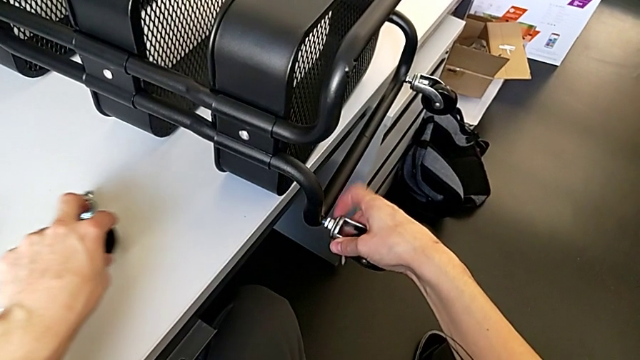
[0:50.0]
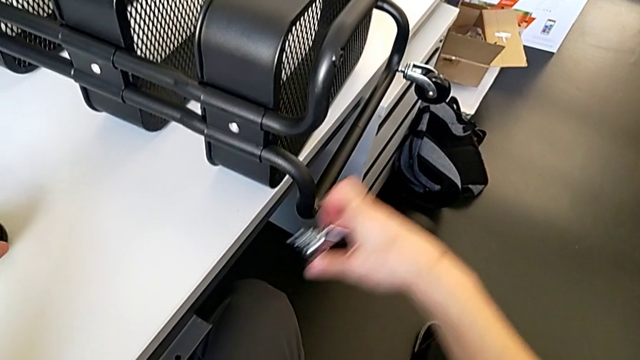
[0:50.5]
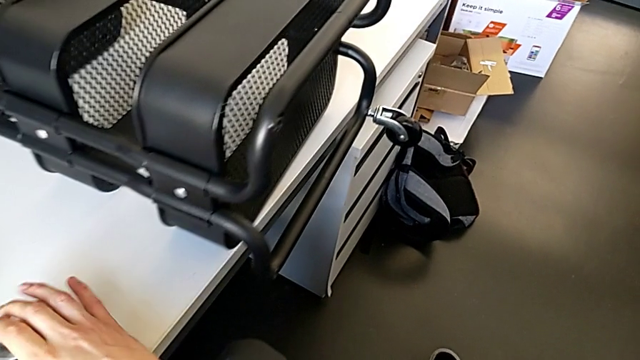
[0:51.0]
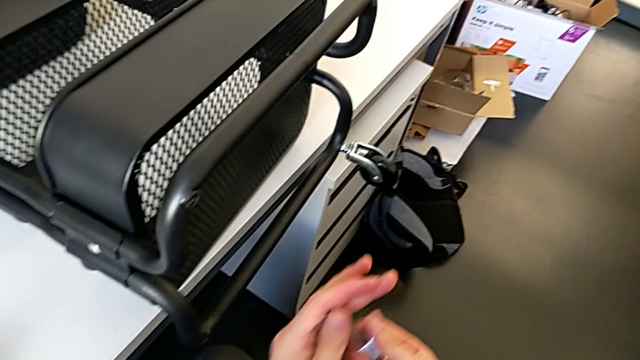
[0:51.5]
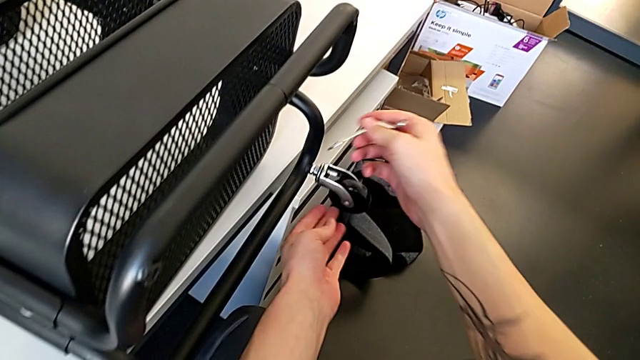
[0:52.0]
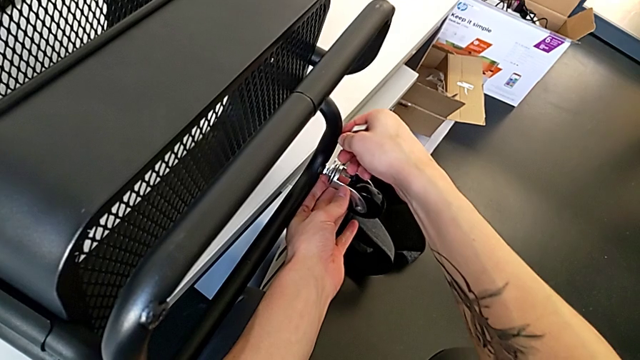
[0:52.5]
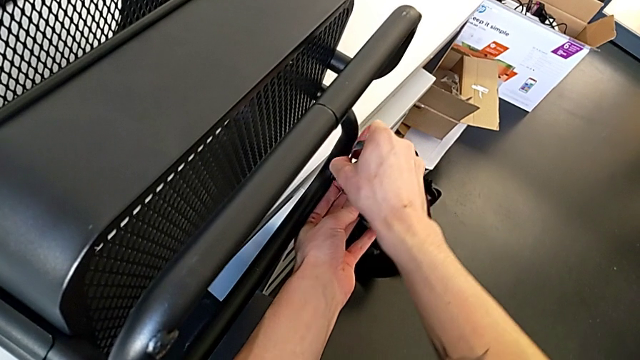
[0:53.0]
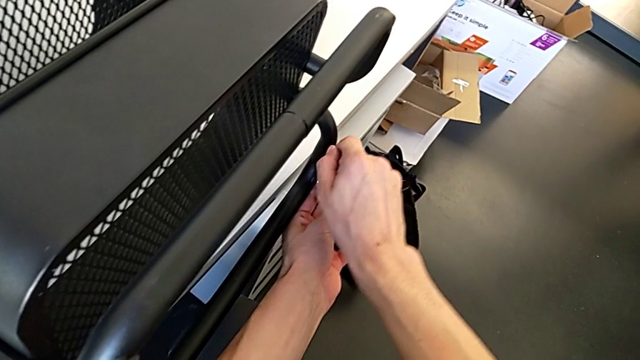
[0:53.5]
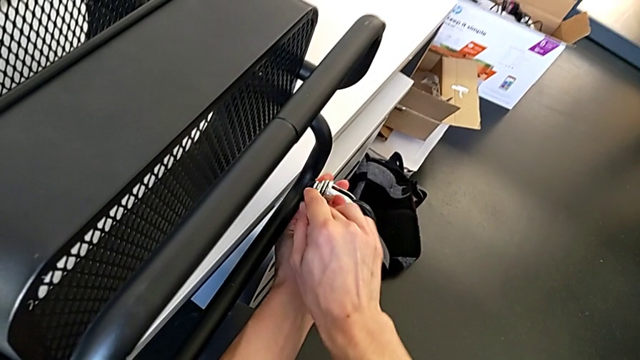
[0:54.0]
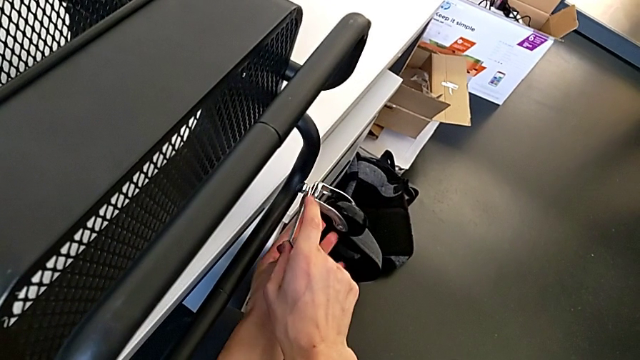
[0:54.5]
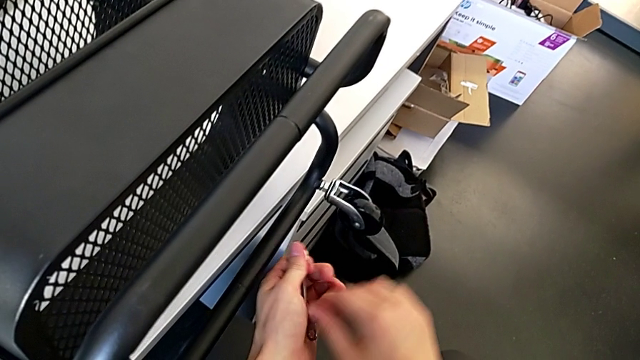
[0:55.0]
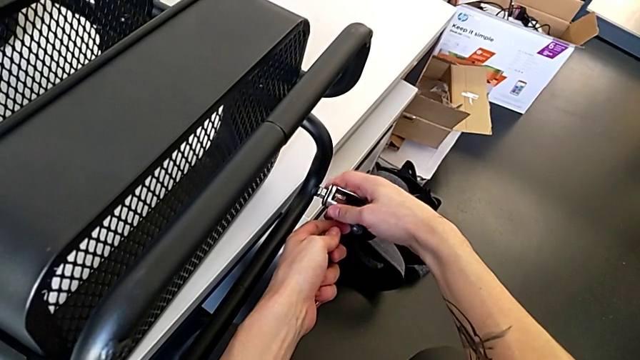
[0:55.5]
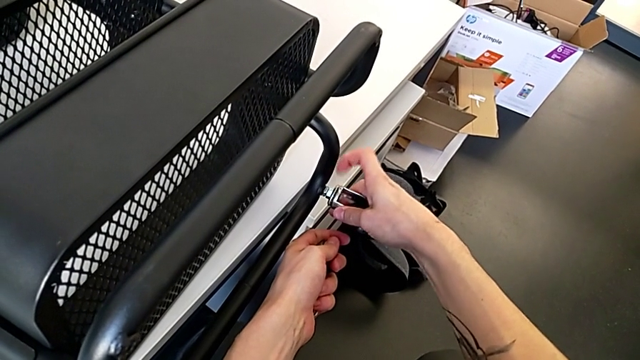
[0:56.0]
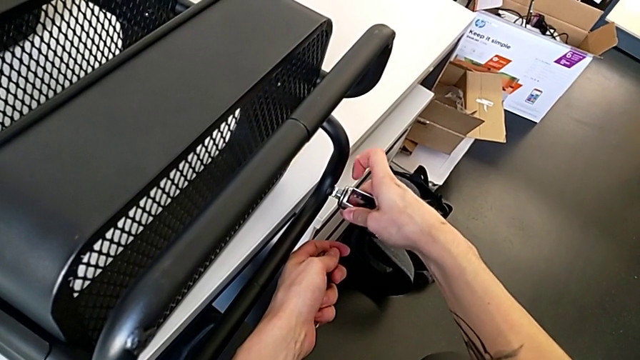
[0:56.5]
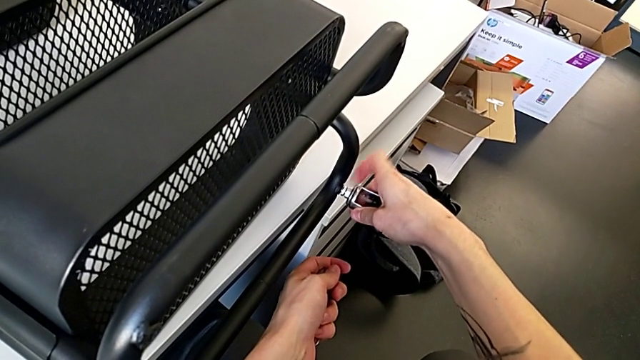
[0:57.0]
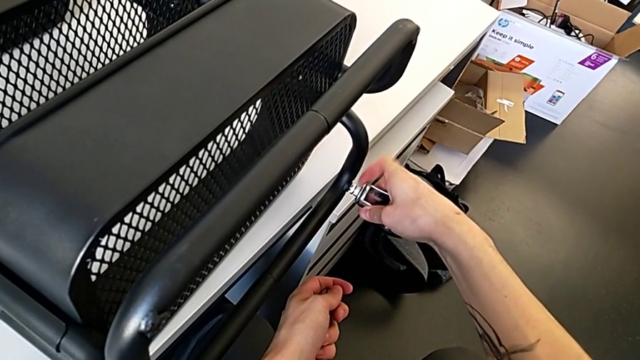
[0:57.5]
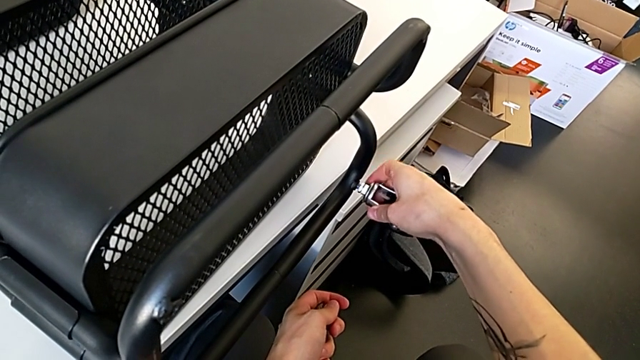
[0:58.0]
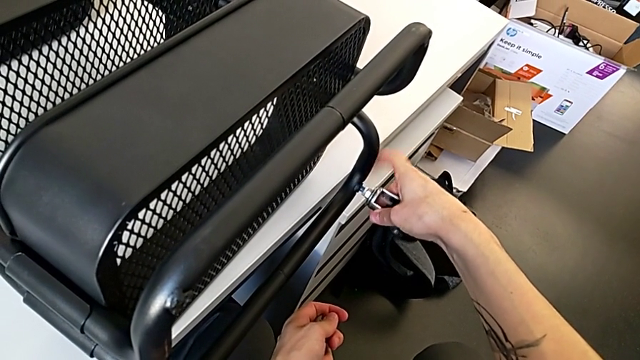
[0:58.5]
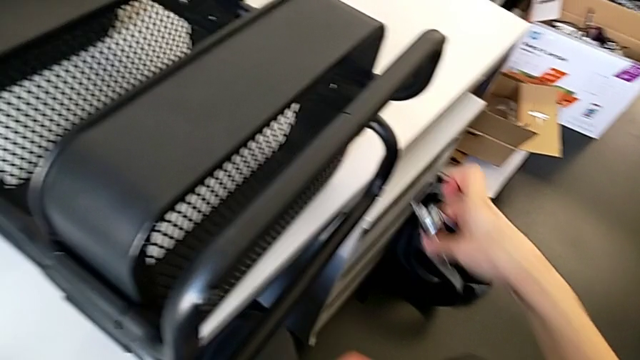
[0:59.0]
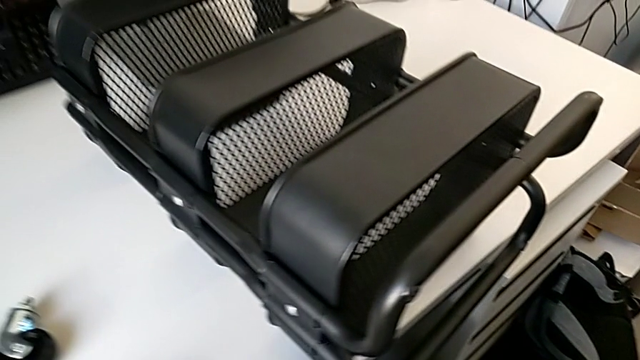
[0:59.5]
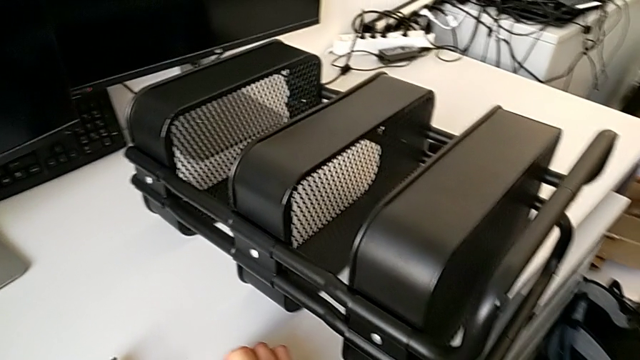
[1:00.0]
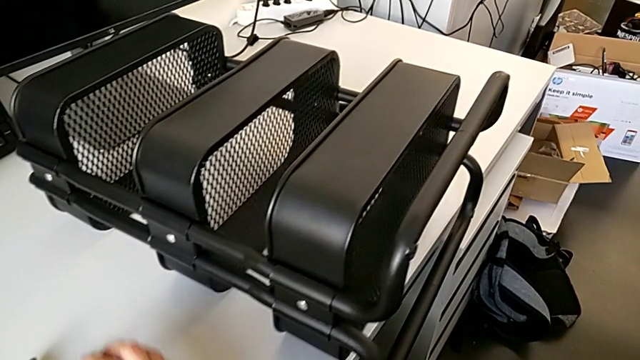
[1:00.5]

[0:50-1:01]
The camera wearer is disassembling the second pair of wheels. They disassemble the wheel, place it, insert the hexagonal wrench, unscrew the wheel, withdraw the hexagonal wrench, unscrew the wheel, disassemble it and place it.

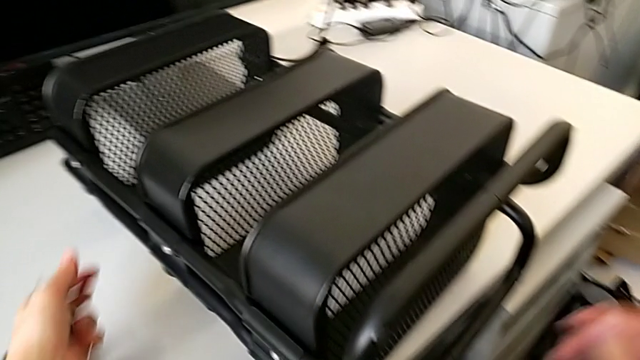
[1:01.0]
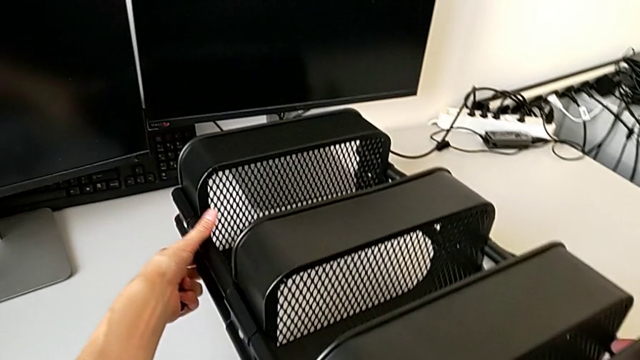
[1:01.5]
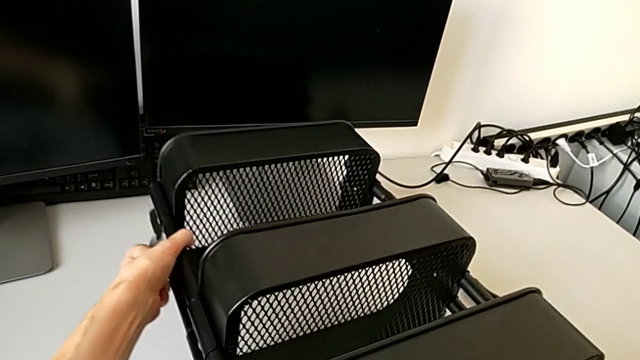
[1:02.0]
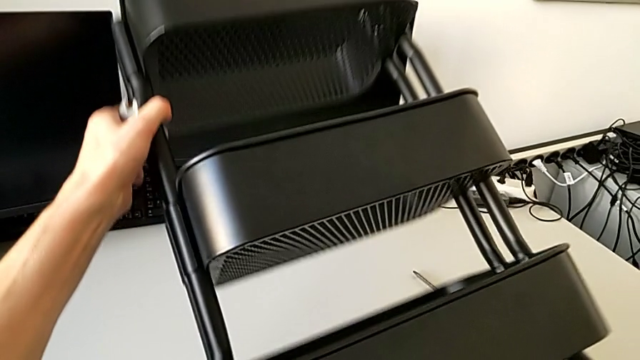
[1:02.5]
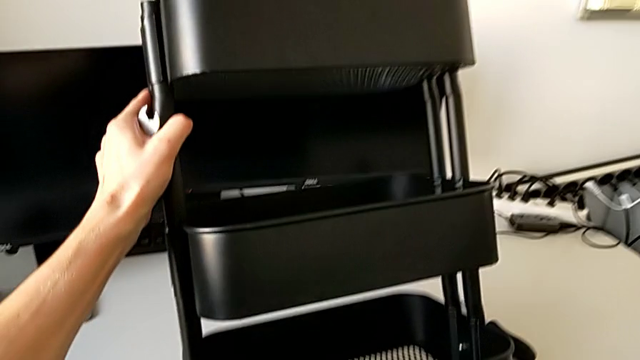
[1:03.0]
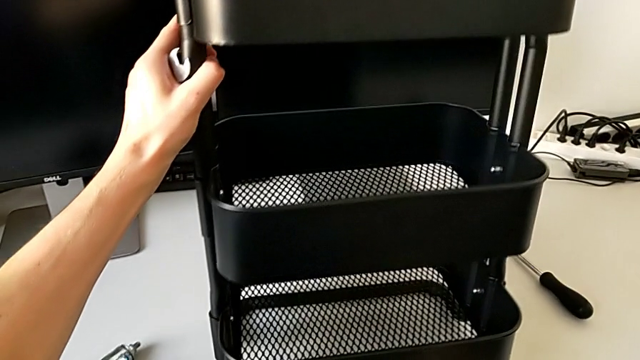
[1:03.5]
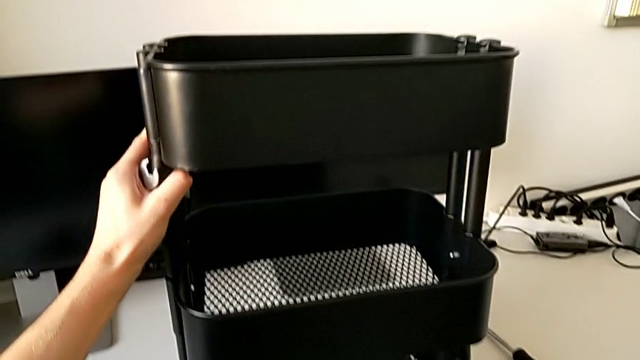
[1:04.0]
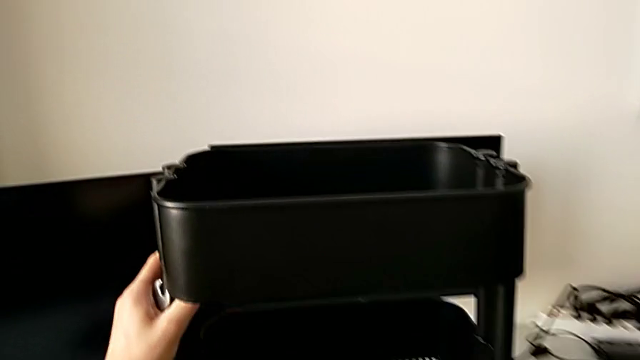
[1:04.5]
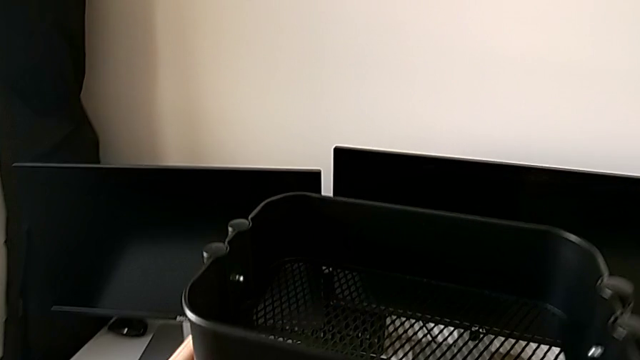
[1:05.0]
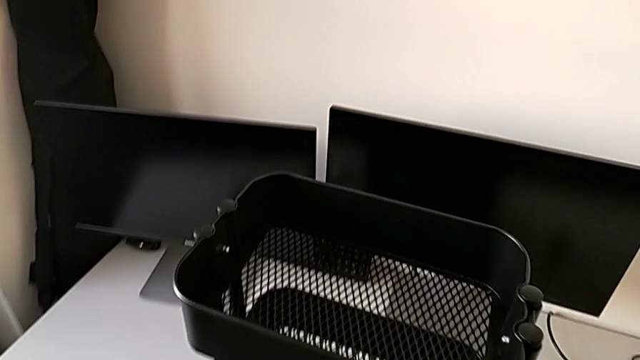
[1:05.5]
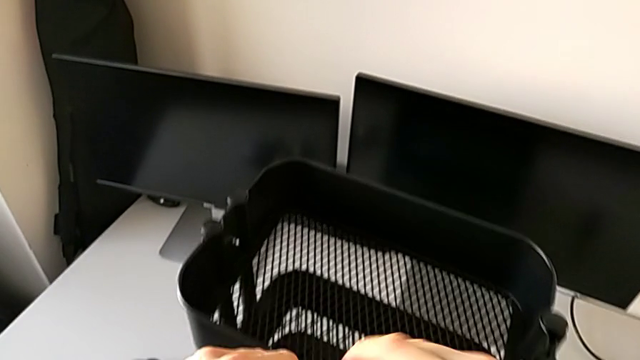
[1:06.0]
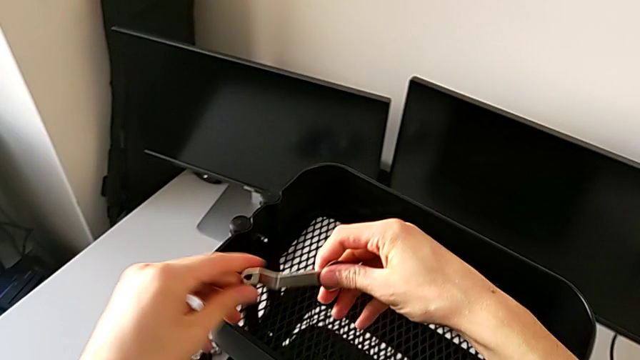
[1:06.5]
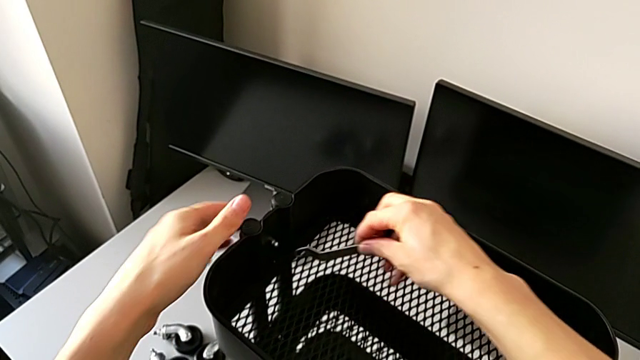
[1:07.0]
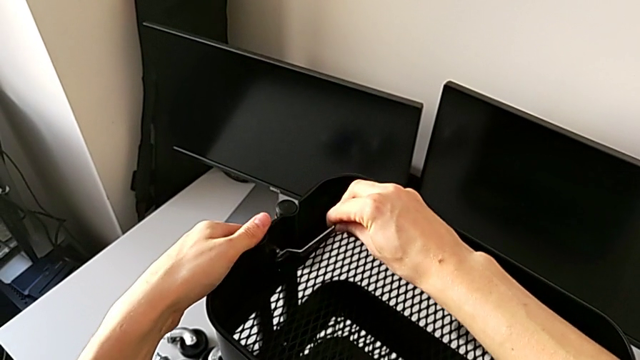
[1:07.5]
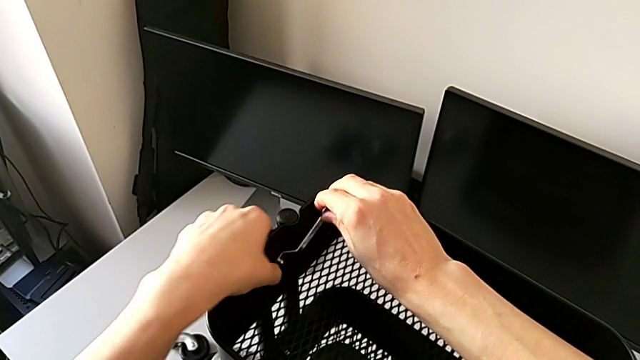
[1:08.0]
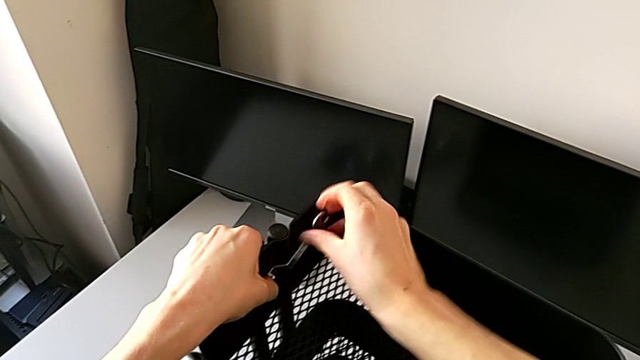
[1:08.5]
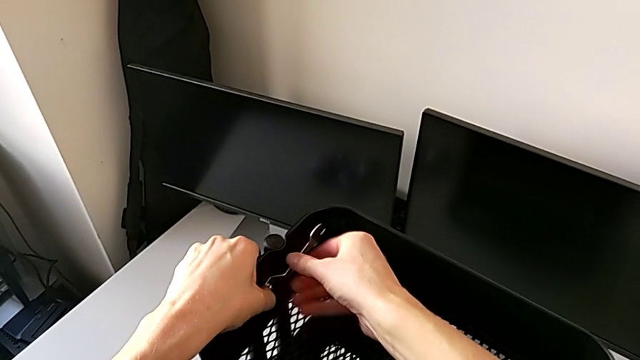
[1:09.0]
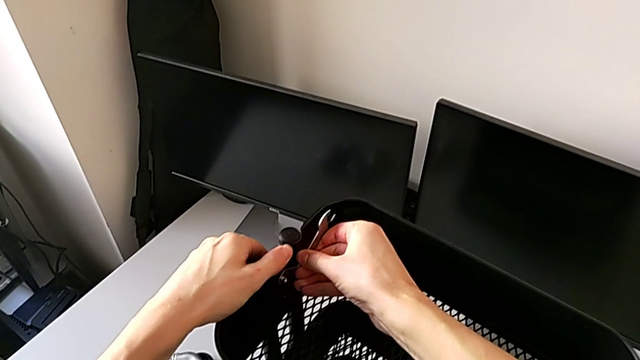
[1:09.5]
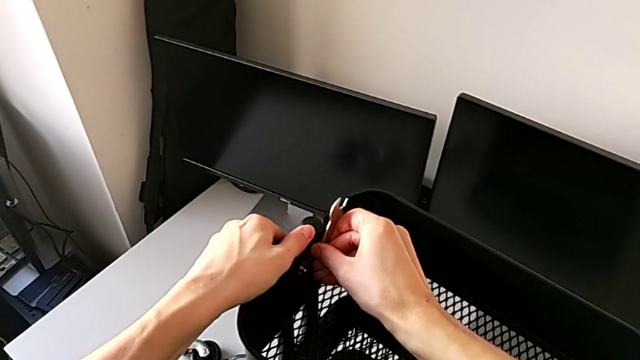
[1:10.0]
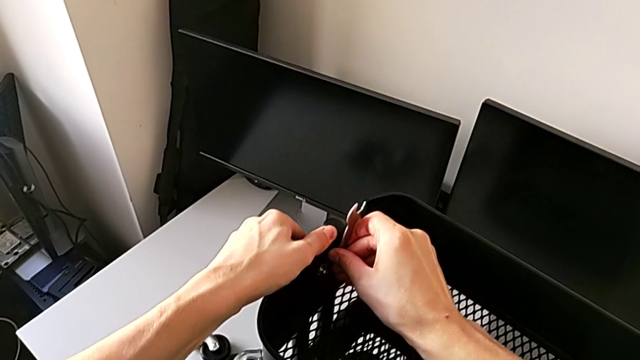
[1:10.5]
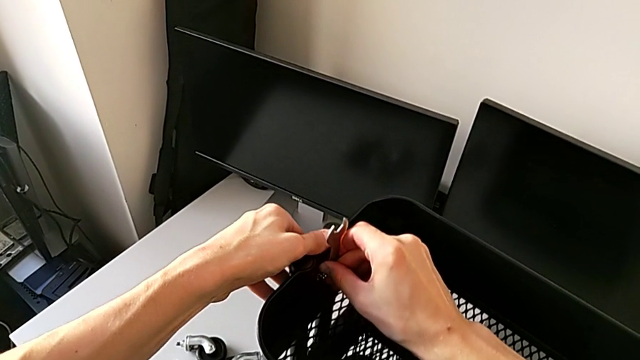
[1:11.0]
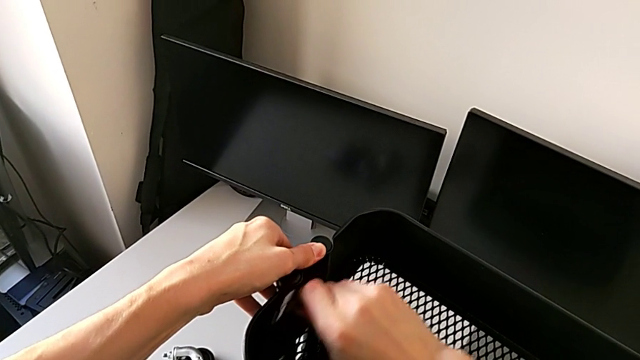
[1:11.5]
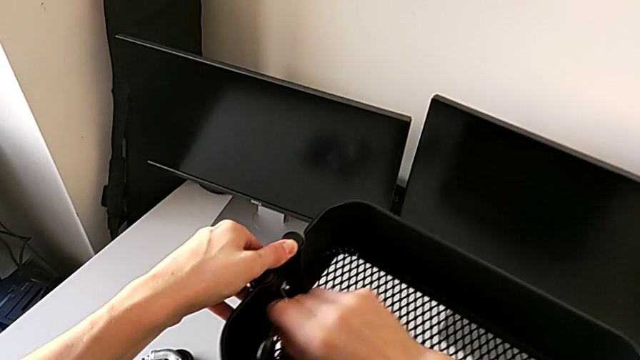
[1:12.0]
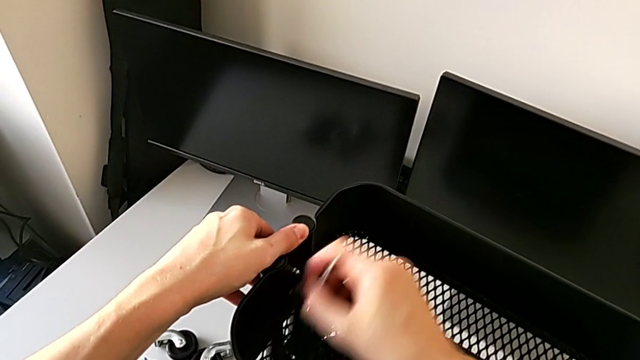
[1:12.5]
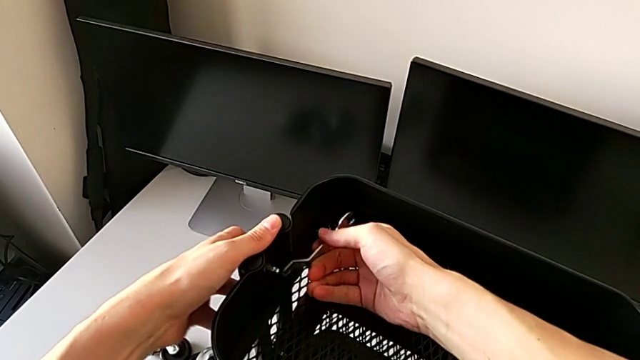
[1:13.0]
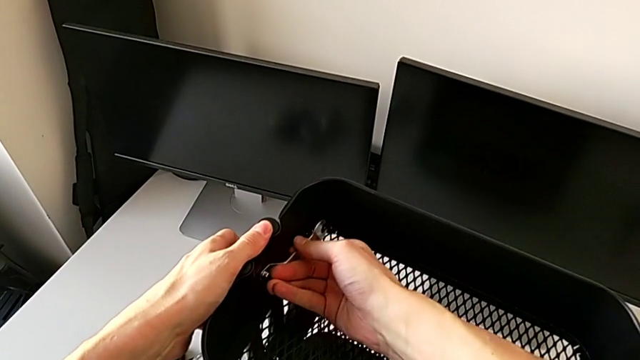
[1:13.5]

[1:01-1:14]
The camera wearer is disassembling the top tray of the furniture. They rotate the grid tray, insert the hexagonal wrench and begin to unscrew the hexagon cap nut.
